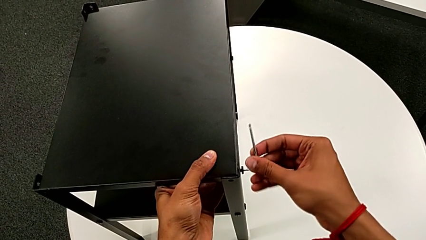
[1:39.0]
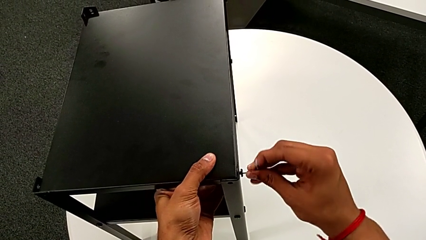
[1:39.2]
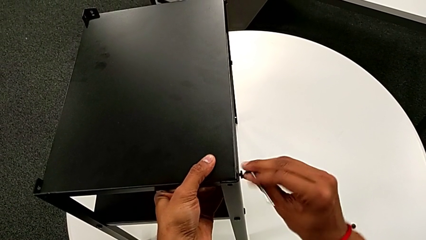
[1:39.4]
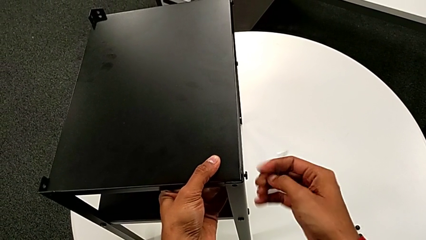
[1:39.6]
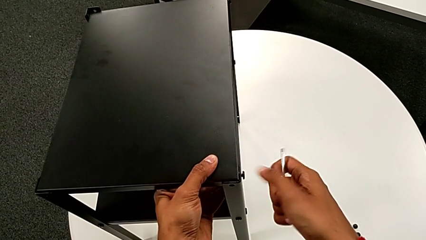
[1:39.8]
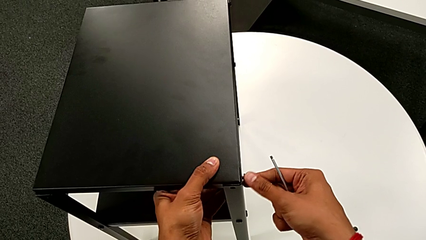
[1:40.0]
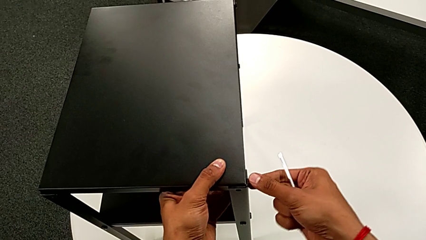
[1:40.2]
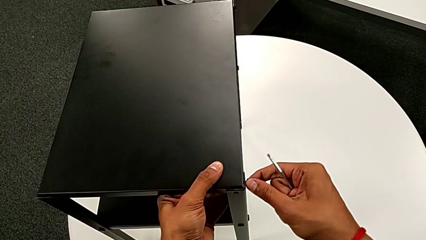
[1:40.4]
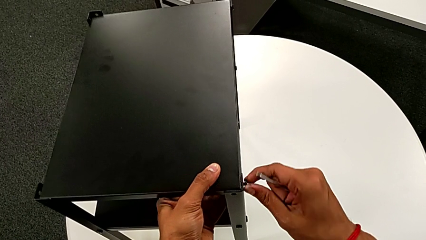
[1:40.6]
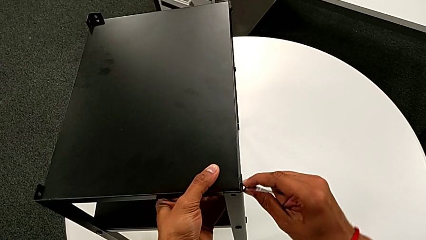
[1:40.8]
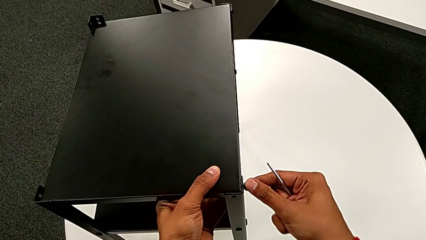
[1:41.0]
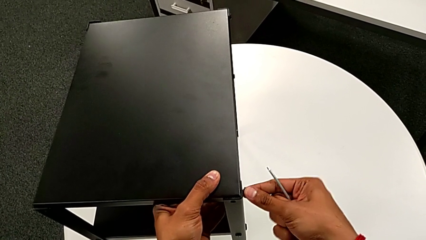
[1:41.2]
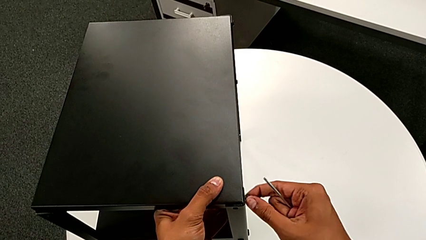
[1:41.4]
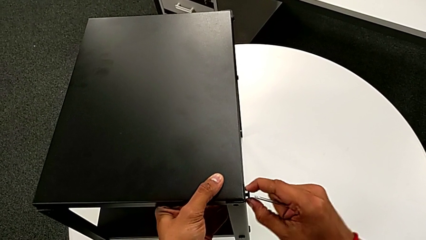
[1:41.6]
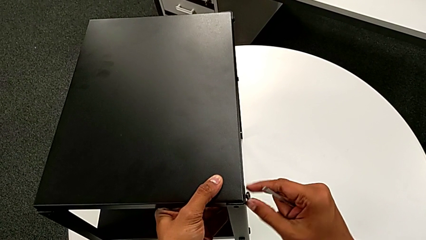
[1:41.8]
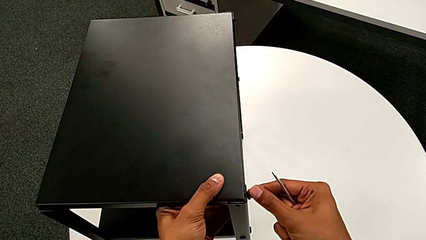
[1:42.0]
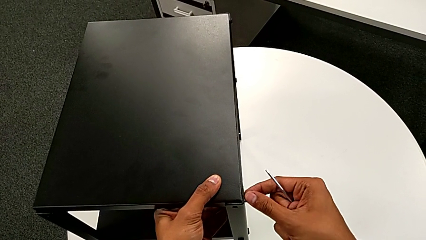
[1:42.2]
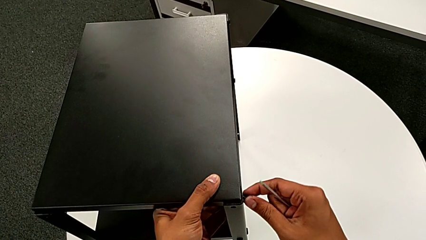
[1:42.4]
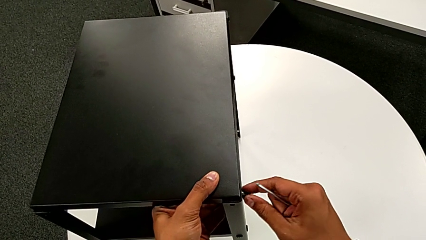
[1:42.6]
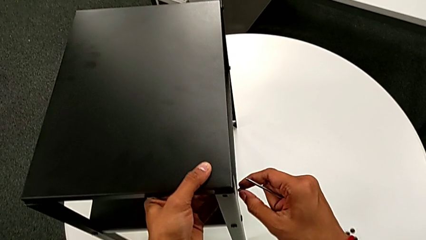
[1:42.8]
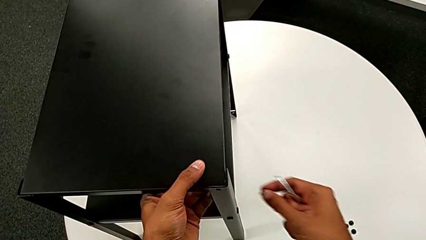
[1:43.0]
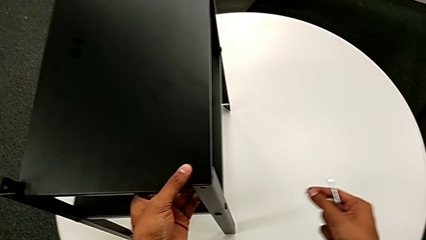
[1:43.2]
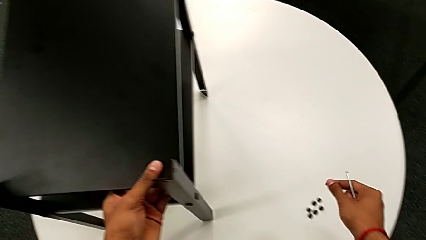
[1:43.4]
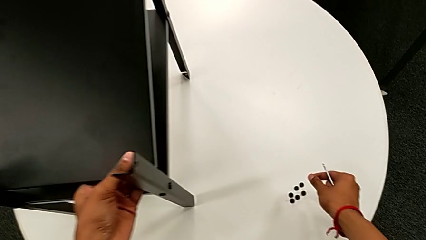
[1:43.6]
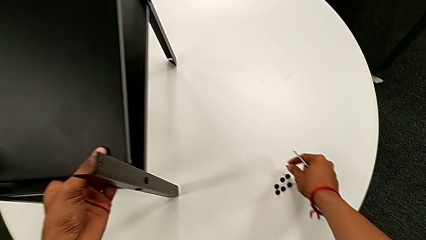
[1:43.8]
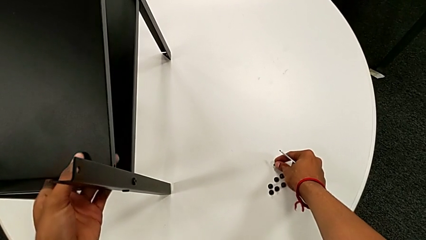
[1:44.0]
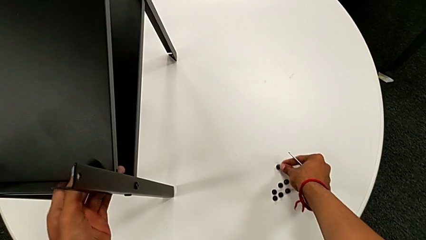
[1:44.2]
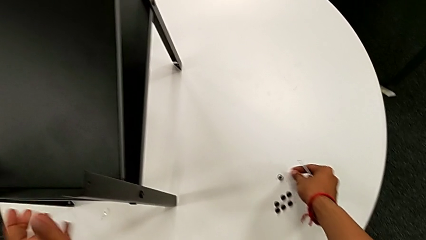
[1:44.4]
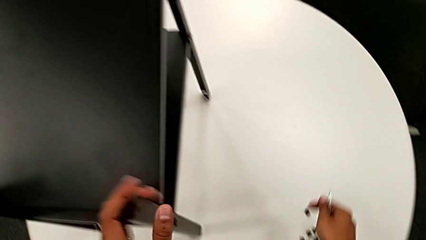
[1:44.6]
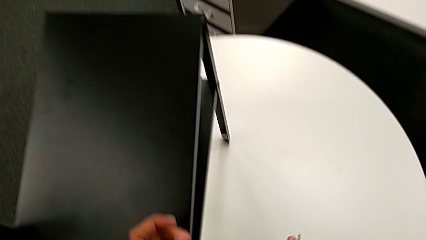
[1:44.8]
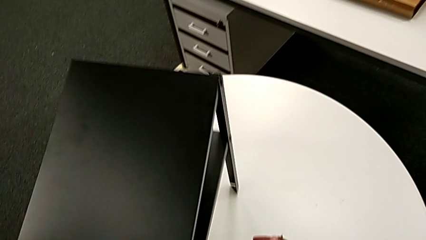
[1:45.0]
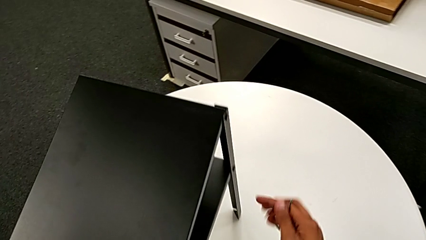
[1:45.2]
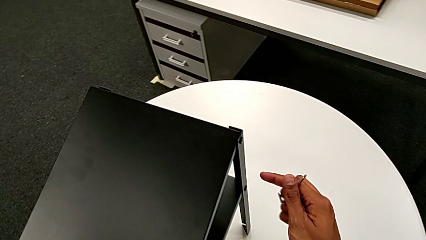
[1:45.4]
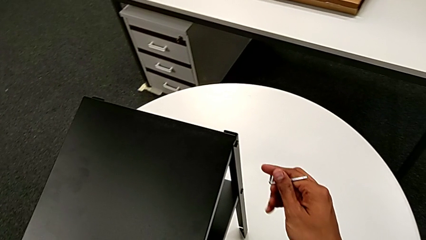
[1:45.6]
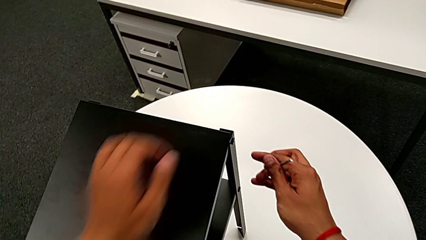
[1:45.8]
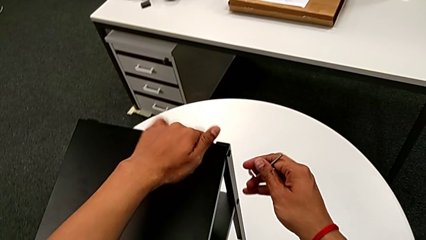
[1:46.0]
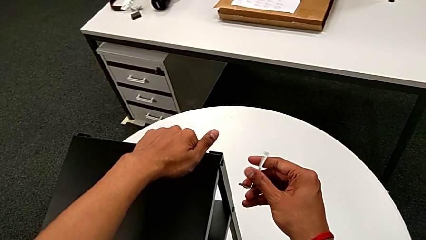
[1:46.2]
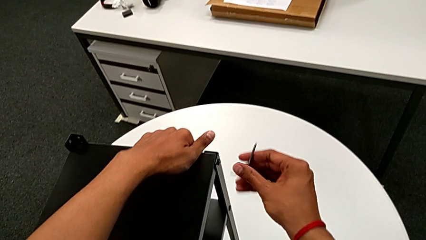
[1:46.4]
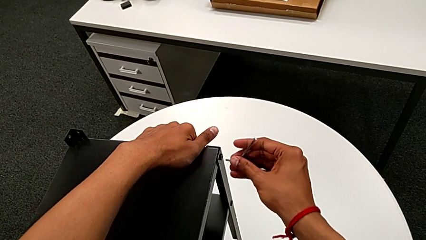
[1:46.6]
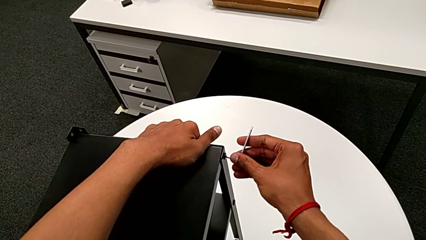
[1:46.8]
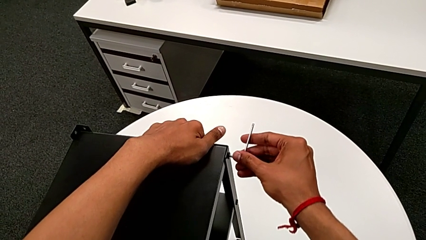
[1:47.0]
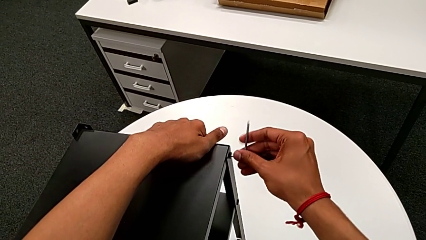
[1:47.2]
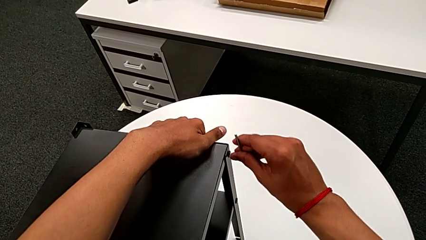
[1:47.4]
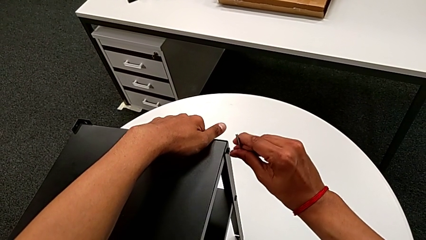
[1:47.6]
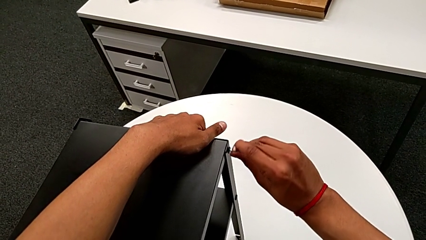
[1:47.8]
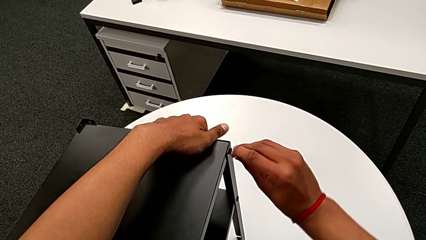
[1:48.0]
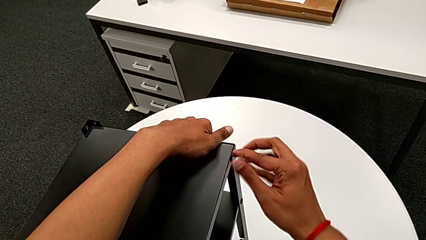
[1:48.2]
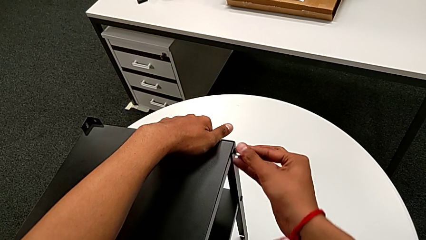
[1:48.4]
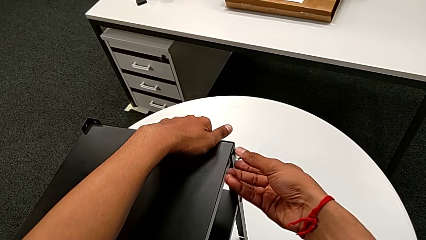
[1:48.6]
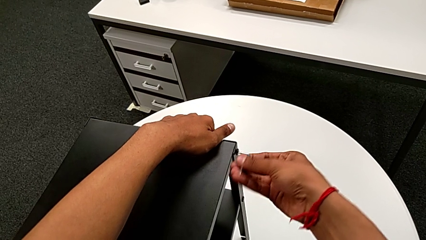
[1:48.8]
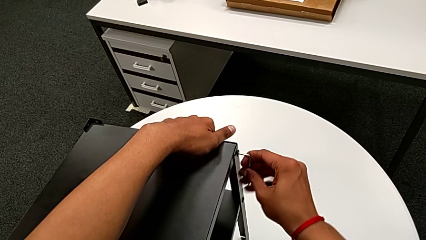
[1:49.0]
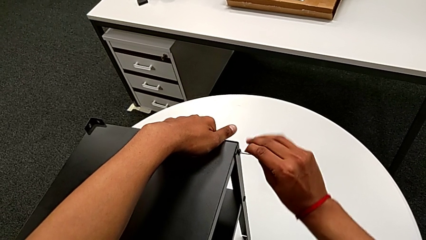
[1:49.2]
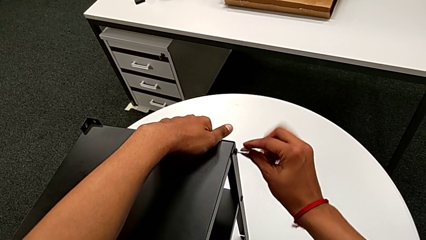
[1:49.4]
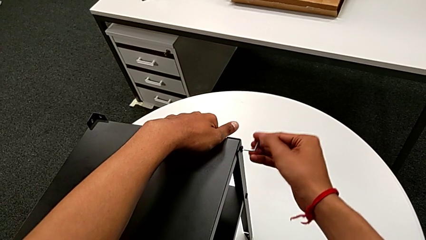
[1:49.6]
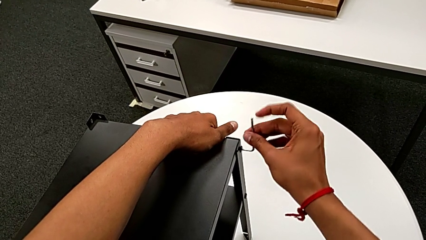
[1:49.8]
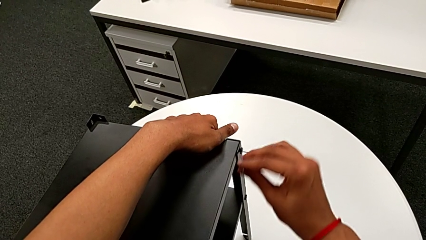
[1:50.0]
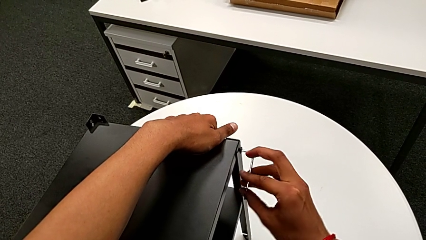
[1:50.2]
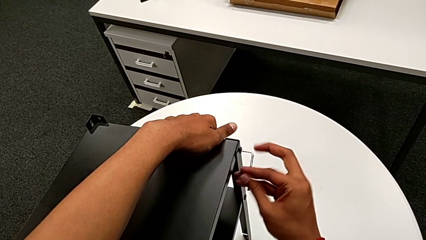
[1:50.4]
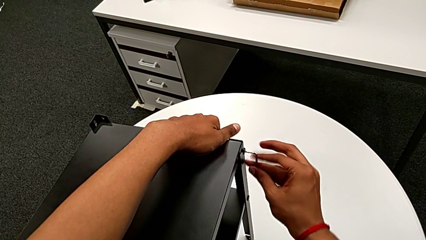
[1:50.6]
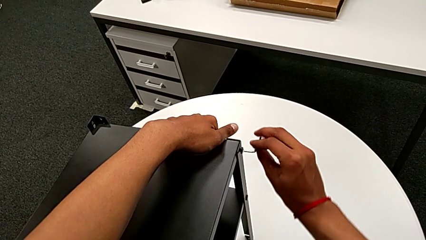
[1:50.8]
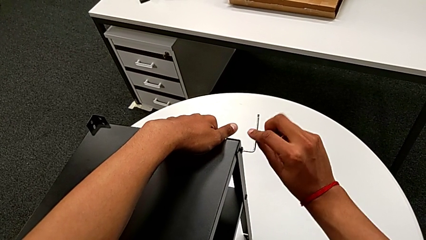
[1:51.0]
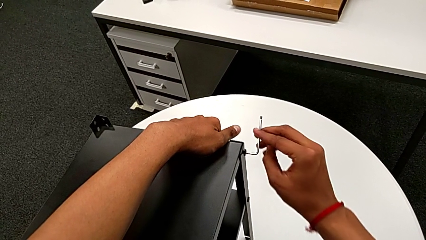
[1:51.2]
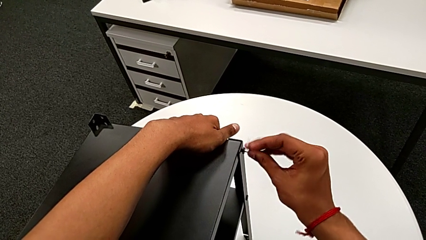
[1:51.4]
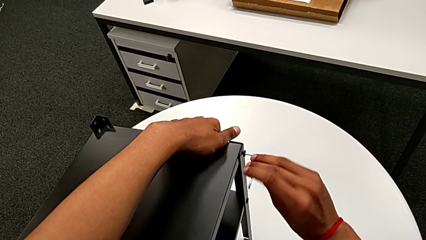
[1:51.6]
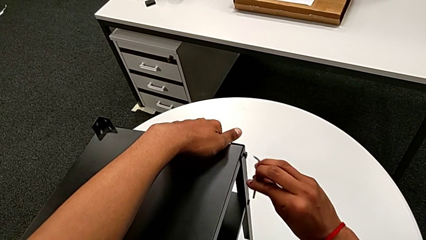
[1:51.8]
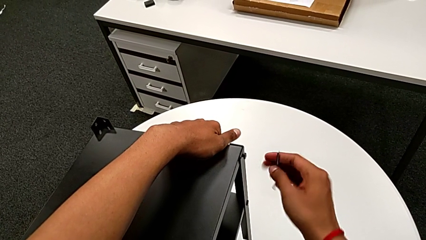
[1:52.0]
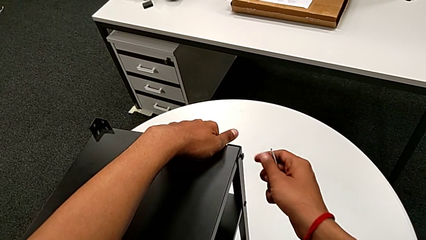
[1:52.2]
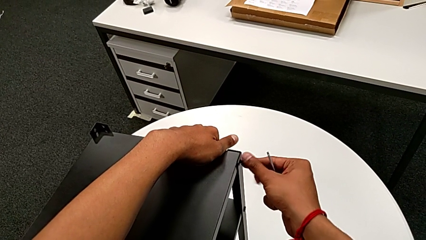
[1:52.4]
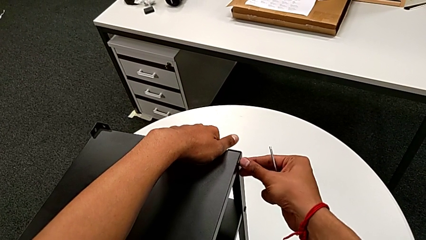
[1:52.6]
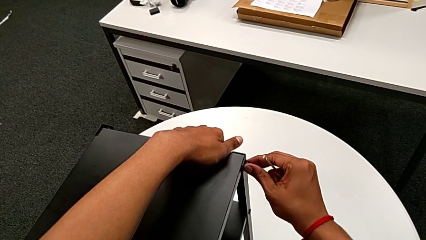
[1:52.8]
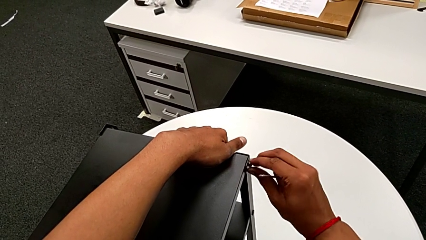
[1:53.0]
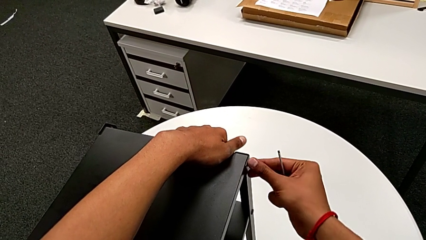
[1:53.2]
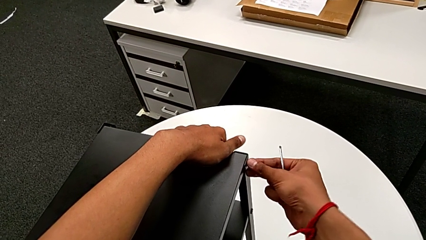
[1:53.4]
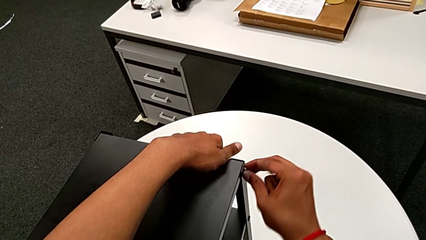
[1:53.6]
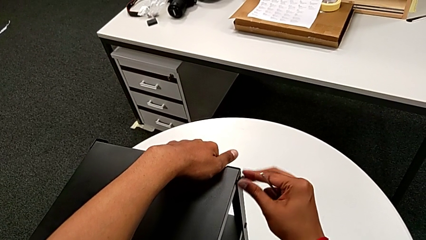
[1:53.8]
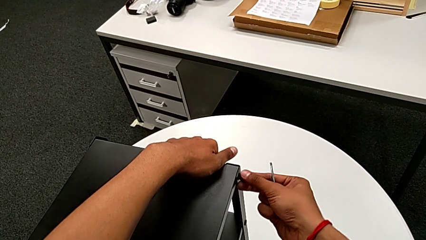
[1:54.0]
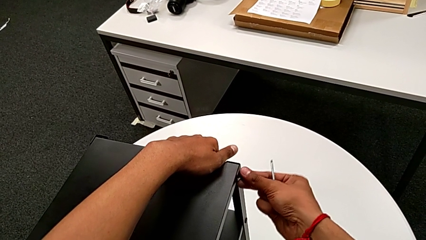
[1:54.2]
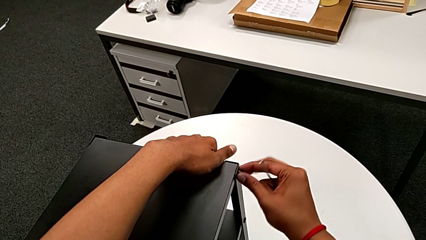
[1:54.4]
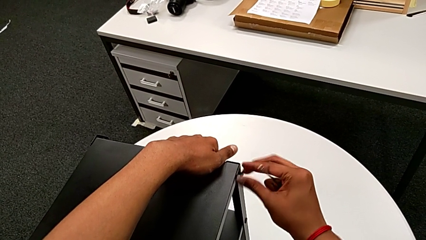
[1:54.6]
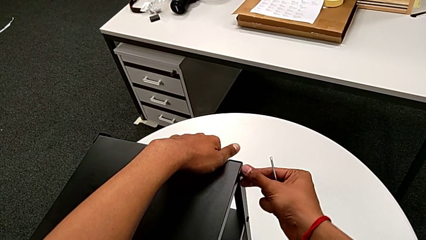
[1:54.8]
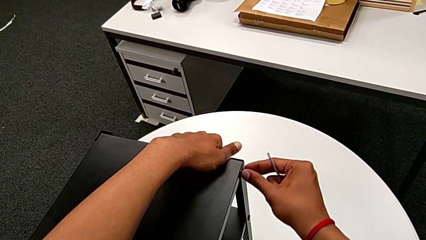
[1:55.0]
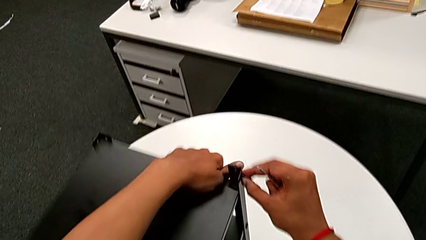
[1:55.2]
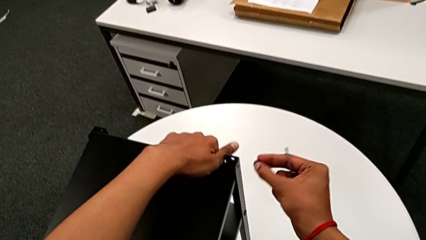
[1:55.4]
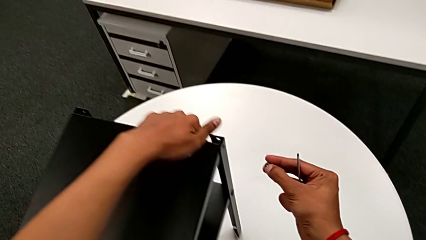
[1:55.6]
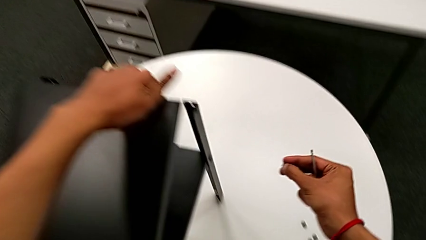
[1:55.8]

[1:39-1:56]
The camera wearer is disassembling the top table. They unscrew the hex socket head twice, disassemble it, place it, align the nightstand, insert the Allen wrench, unscrew the hex socket head, withdraw the Allen wrench, unscrew the hex socket head, disassemble it and disassemble the top tray.
